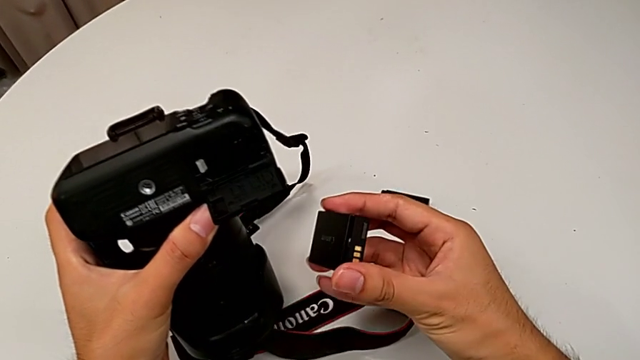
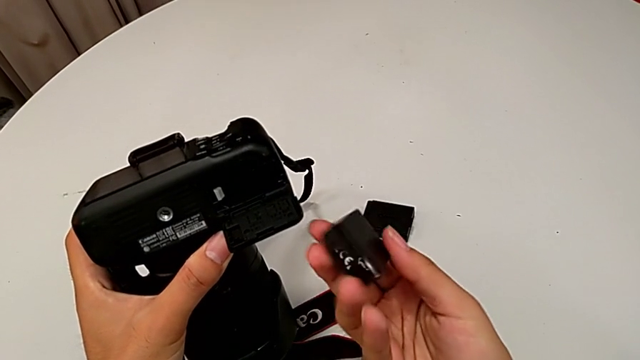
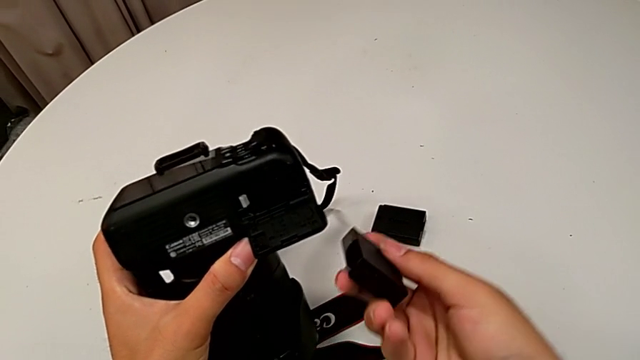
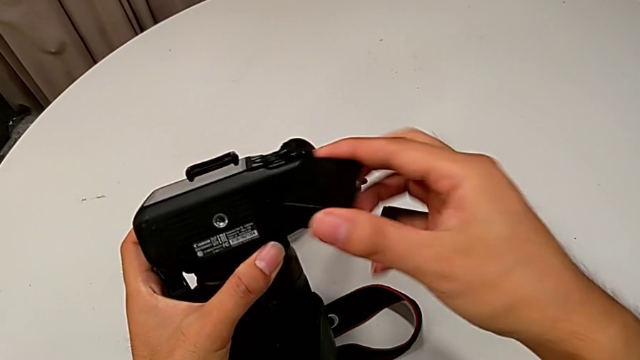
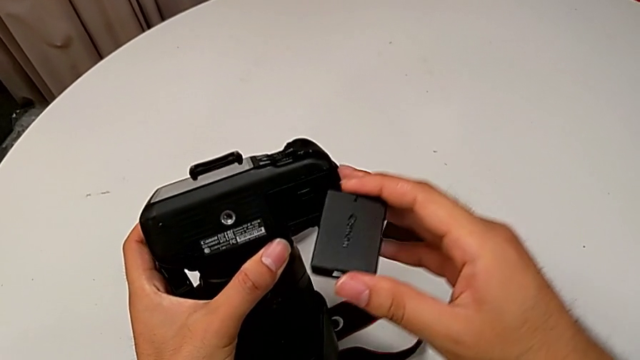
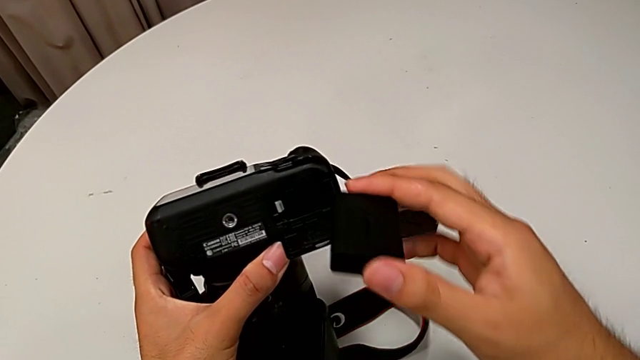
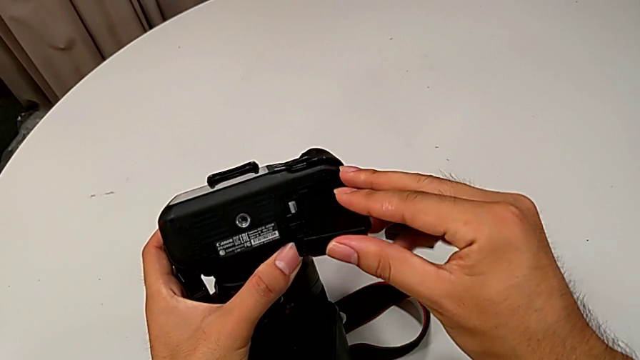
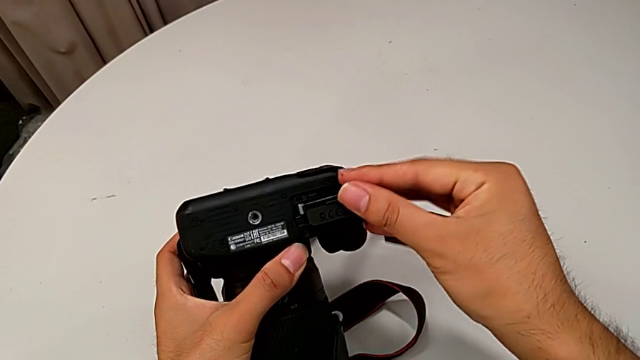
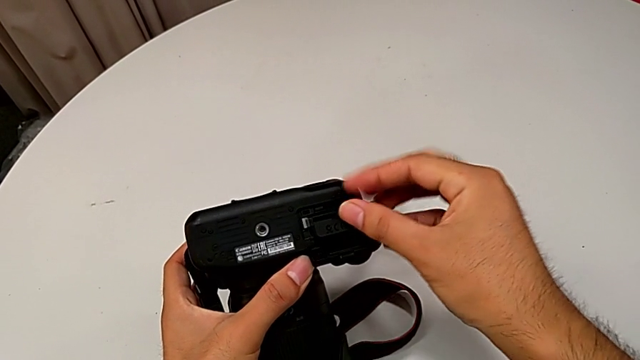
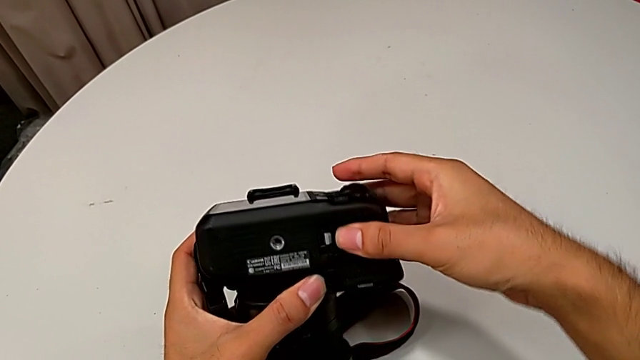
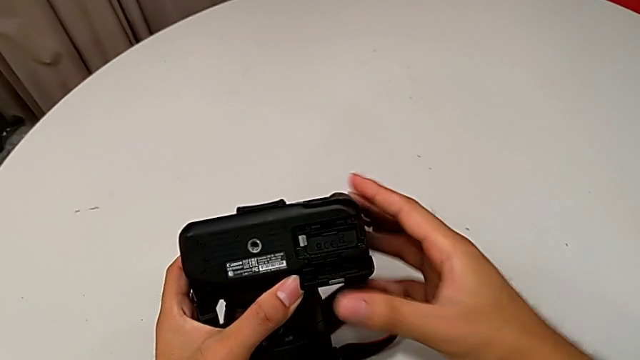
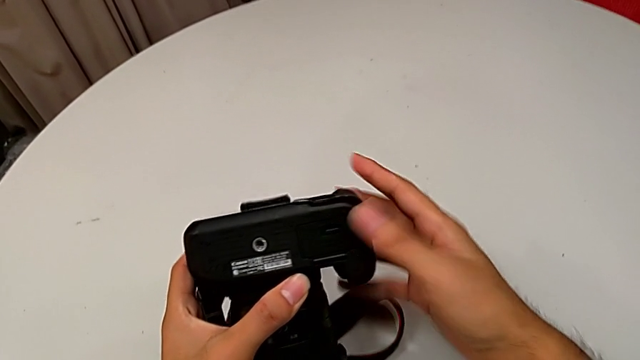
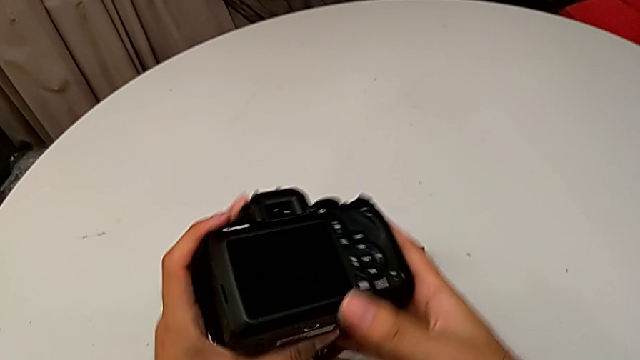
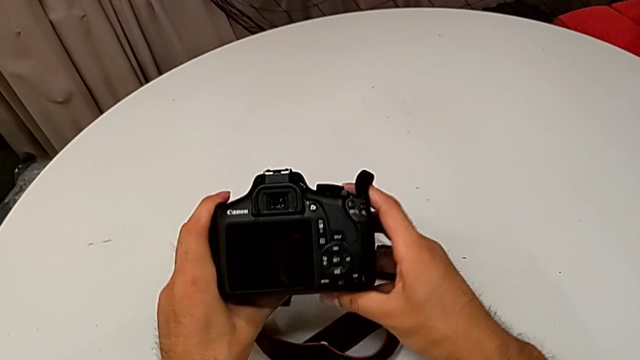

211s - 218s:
The camera wearer inserts a new battery. They lift the new battery, rotate it, insert it and place the DSLR.

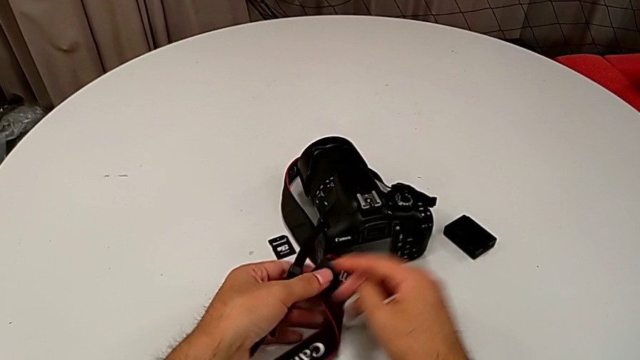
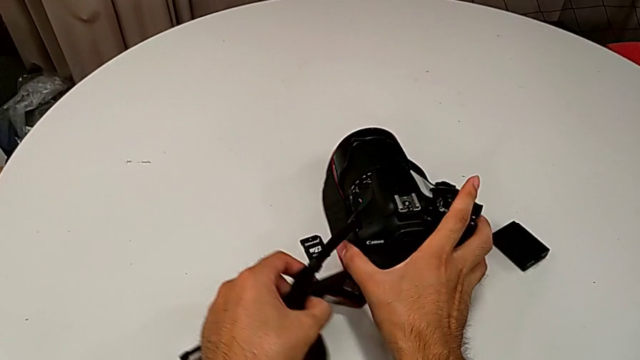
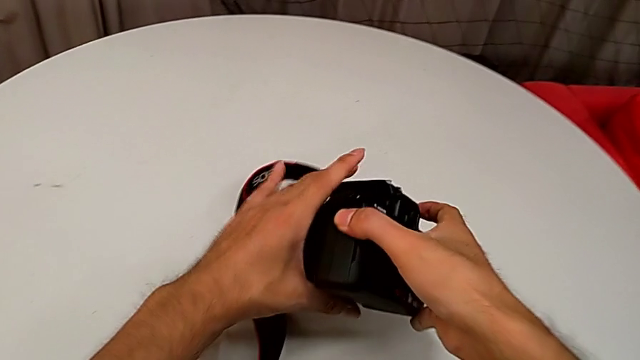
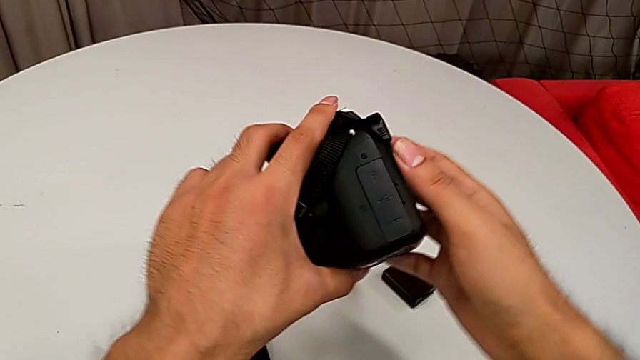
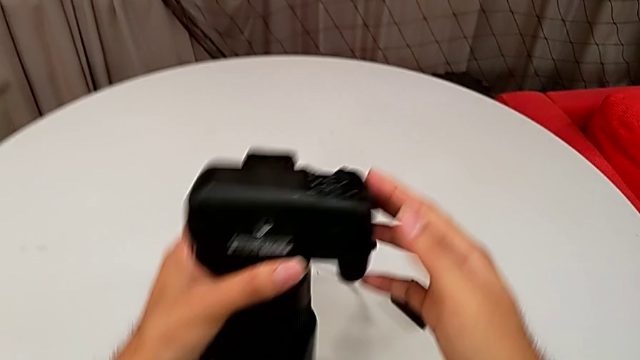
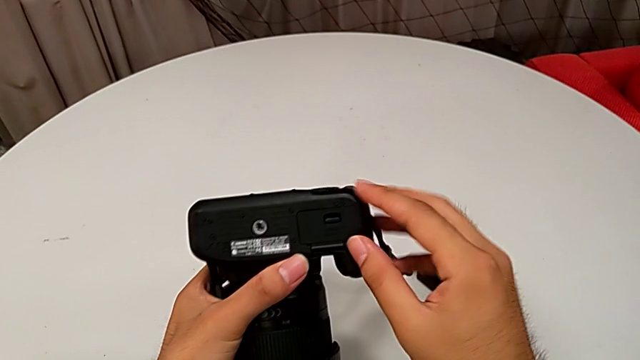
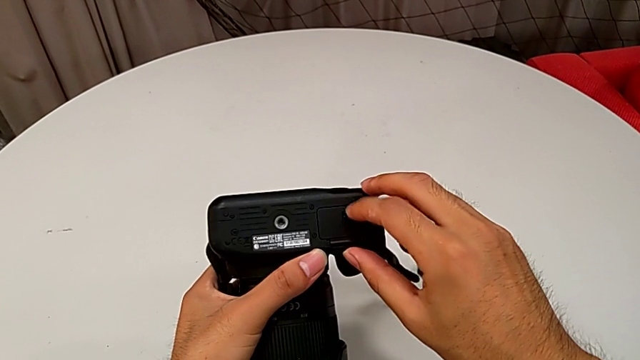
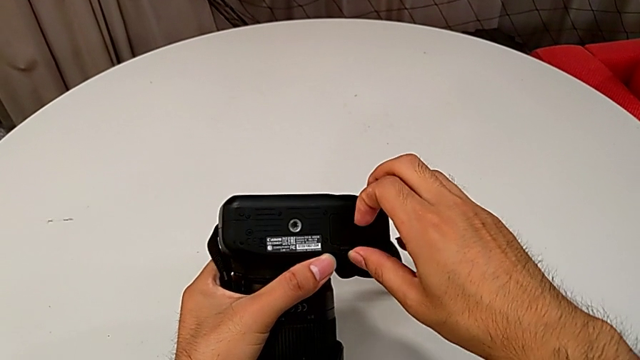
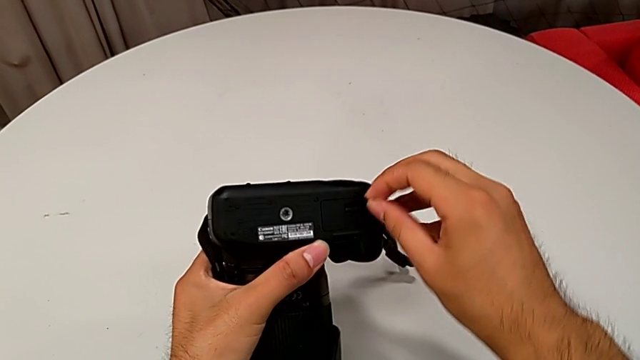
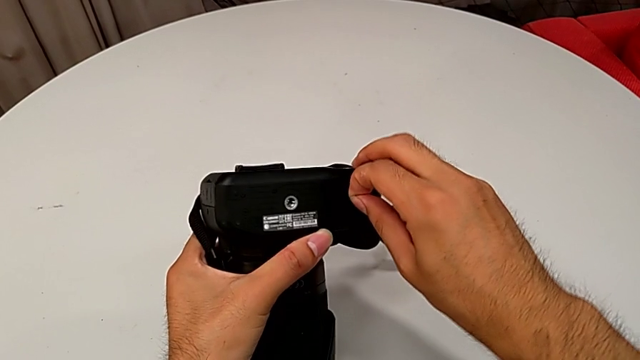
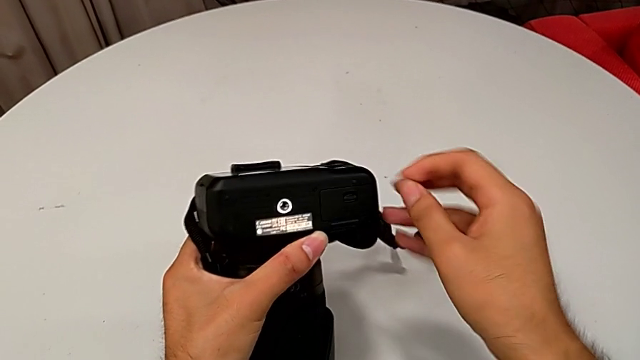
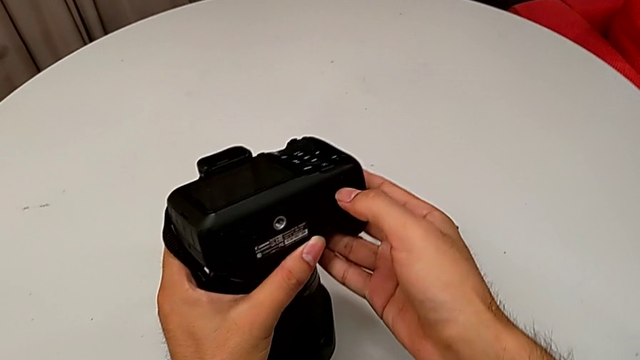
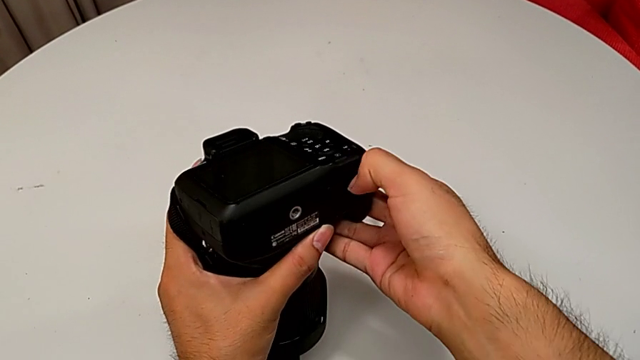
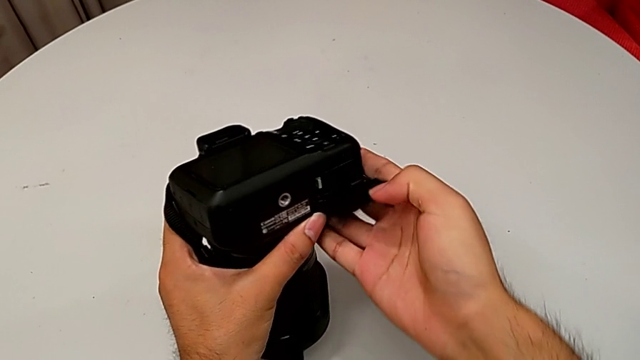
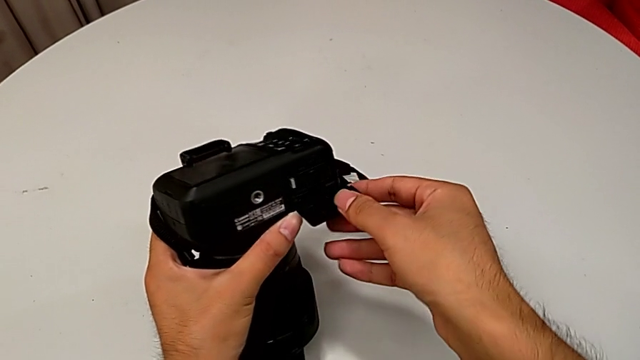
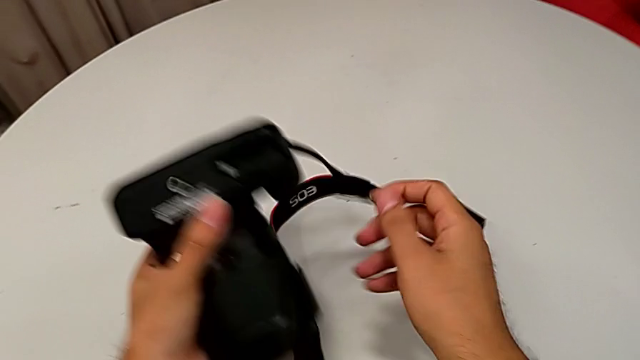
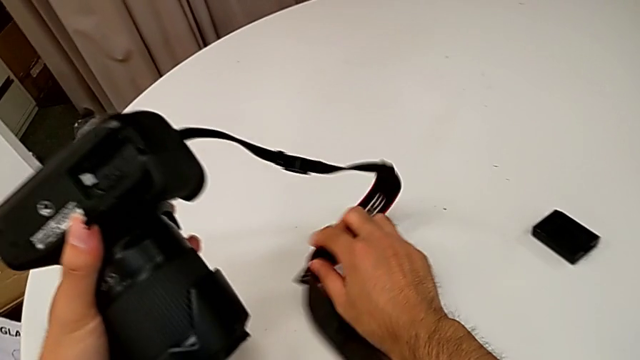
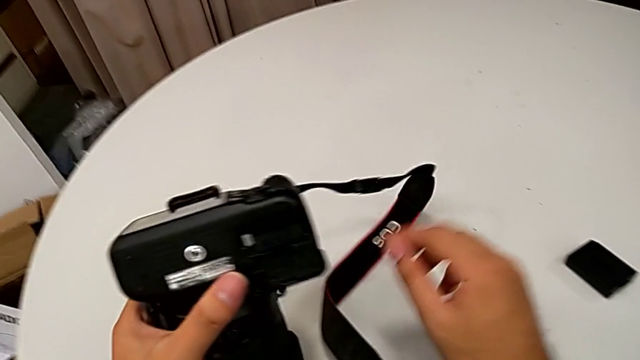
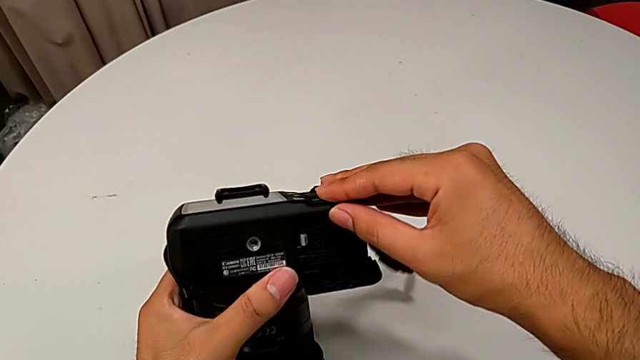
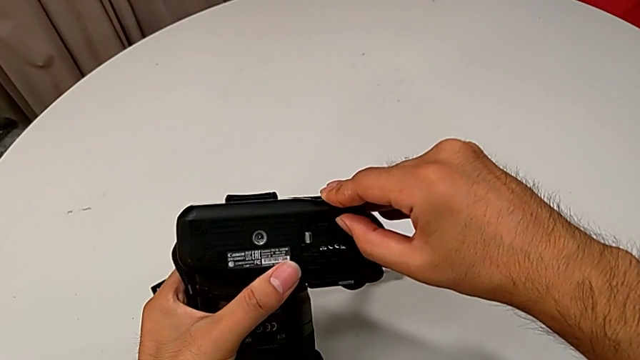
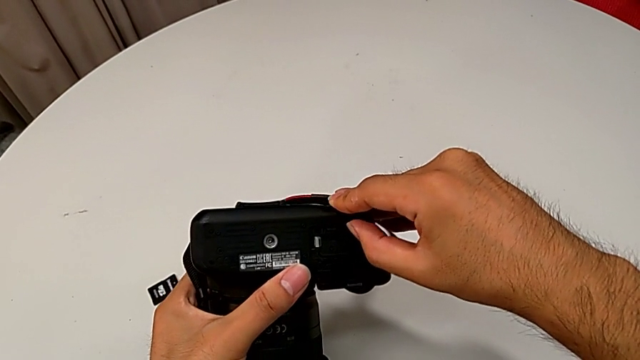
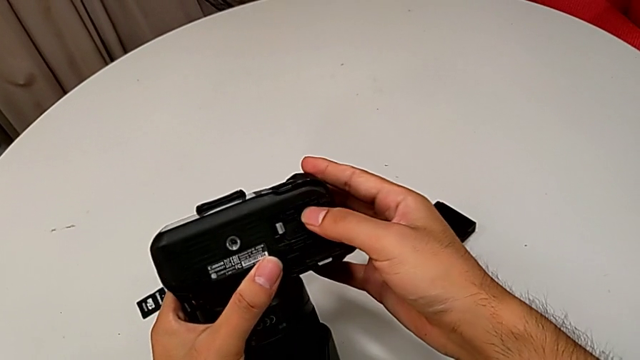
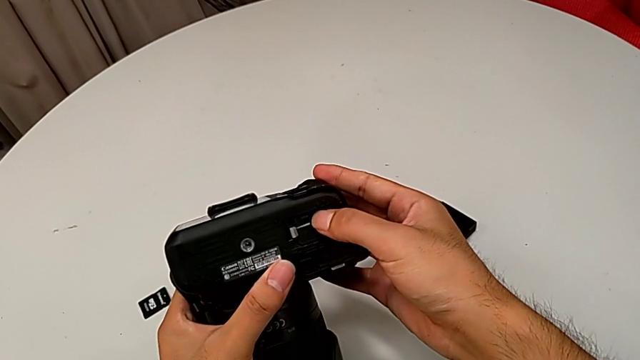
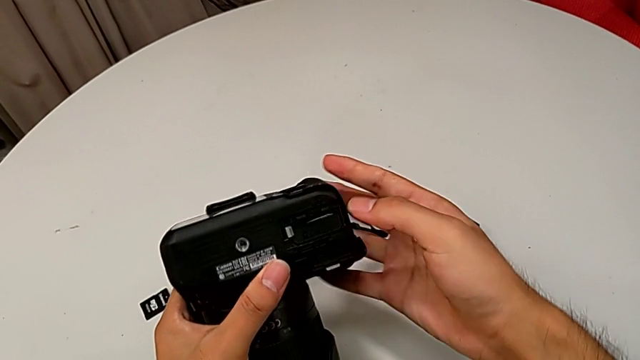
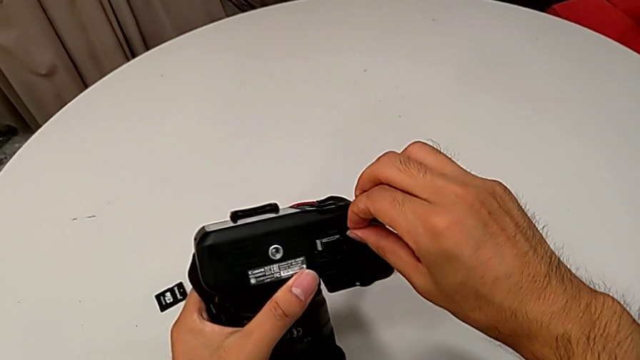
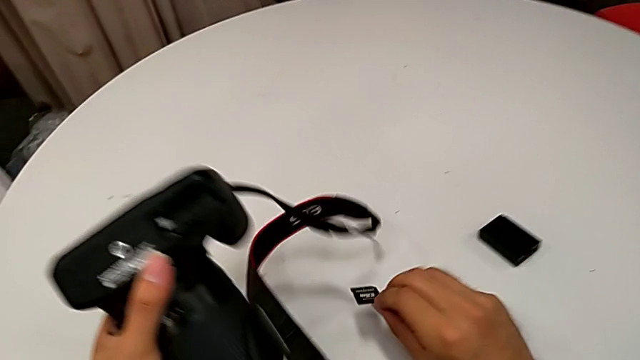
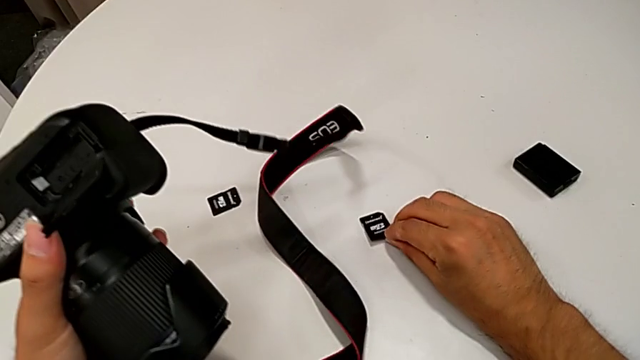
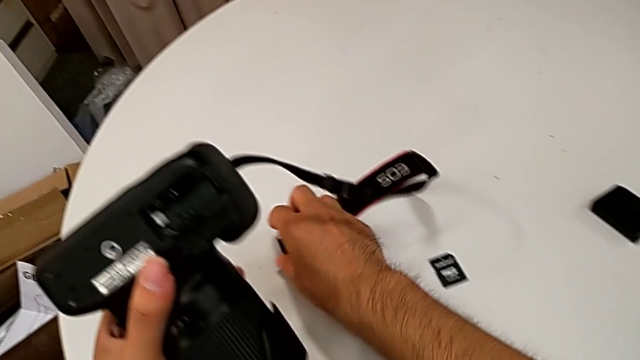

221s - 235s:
The camera wearer removes an old SD card. They grab the DSLR, rotate it, wrongly open the battery door, unable to open it, open it, pull the old SD card and place it.
